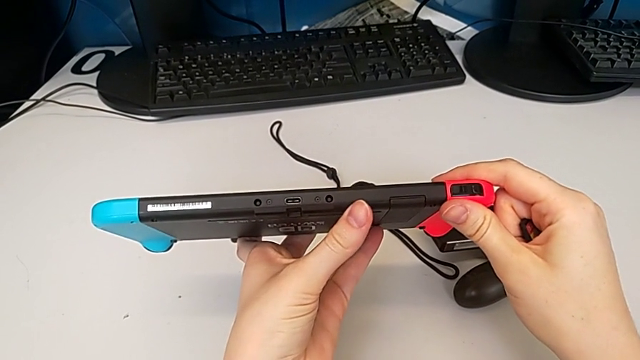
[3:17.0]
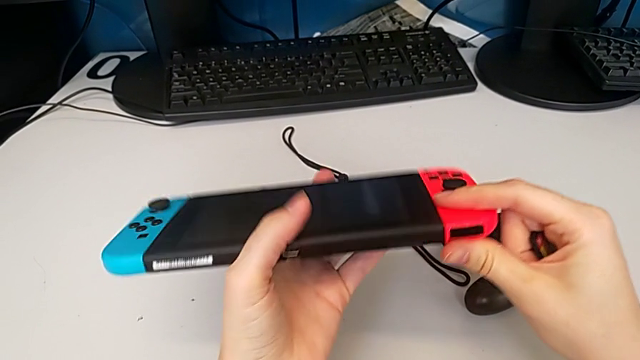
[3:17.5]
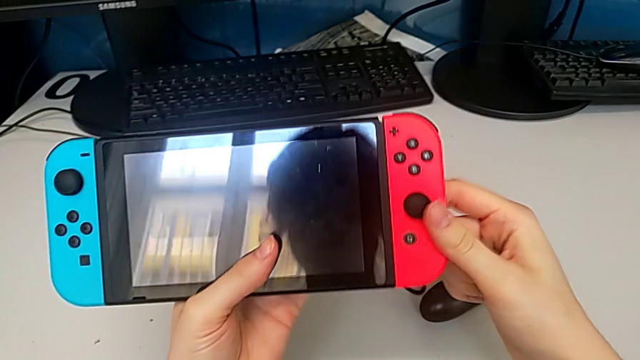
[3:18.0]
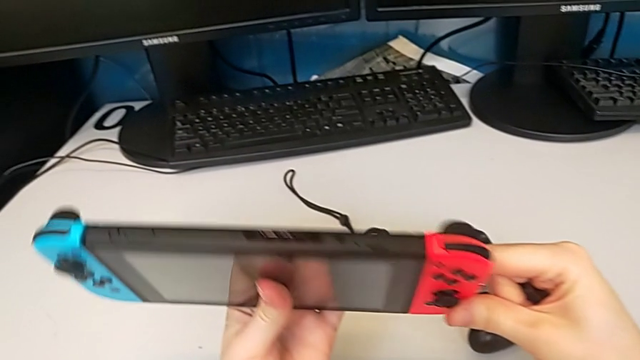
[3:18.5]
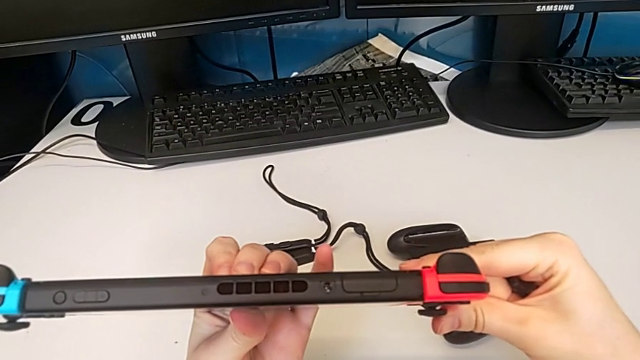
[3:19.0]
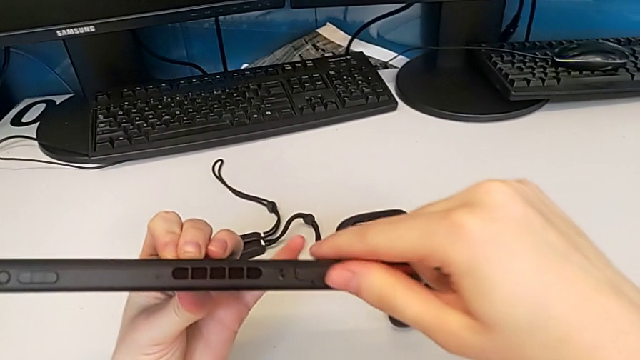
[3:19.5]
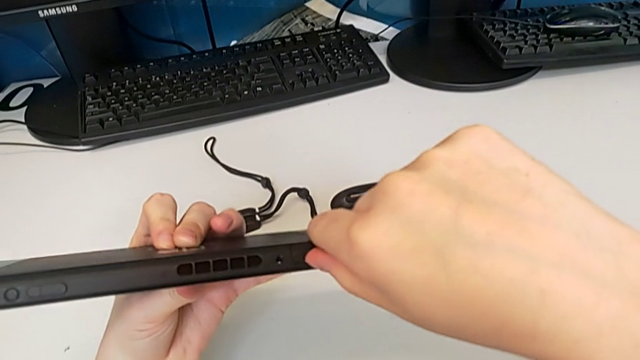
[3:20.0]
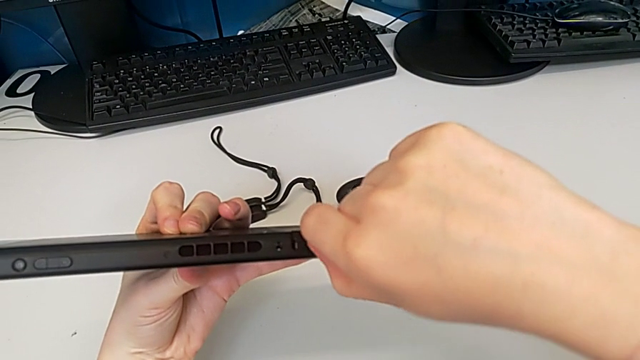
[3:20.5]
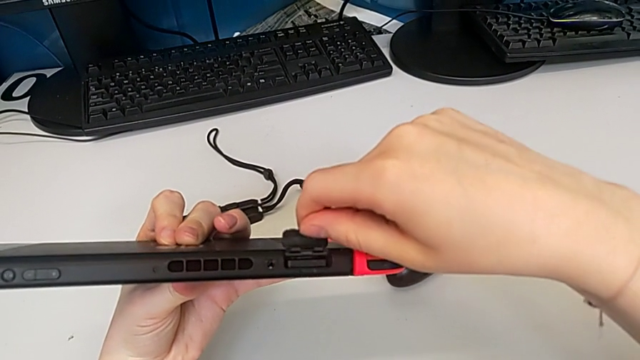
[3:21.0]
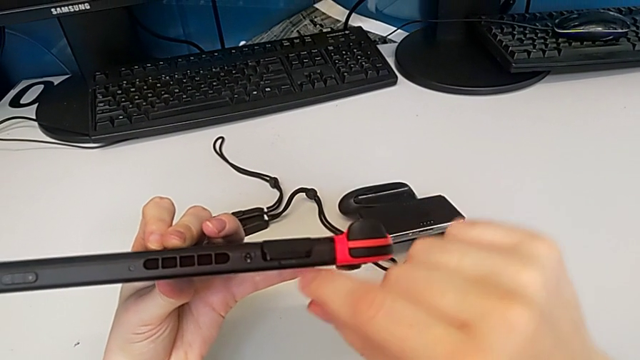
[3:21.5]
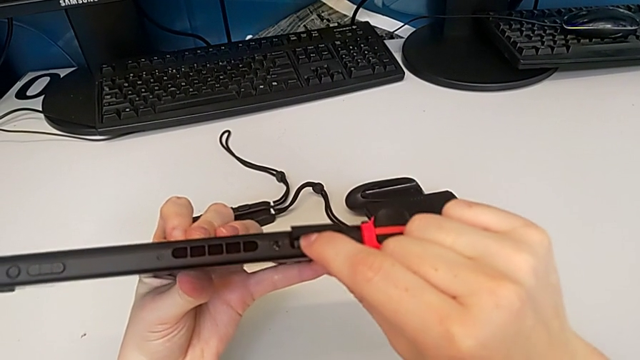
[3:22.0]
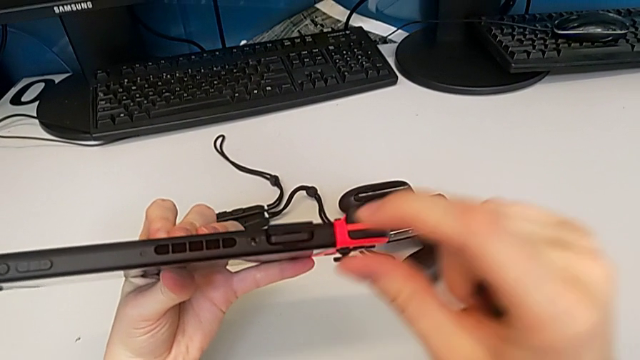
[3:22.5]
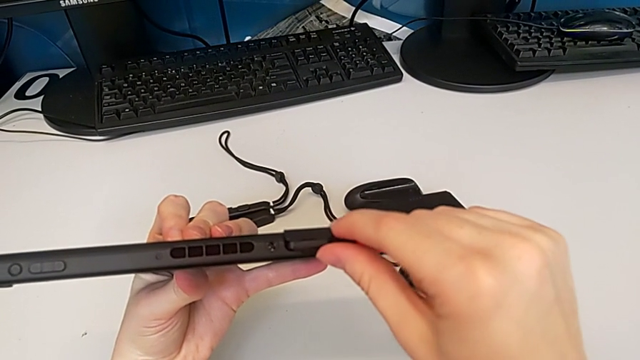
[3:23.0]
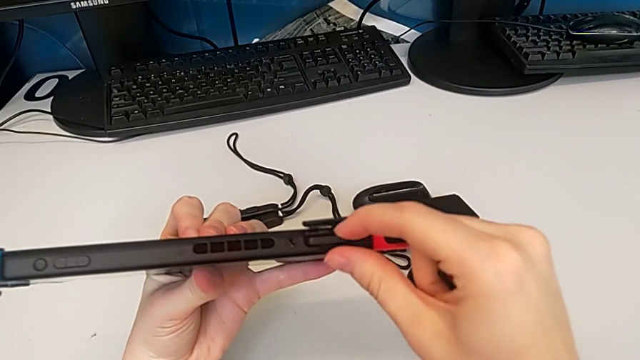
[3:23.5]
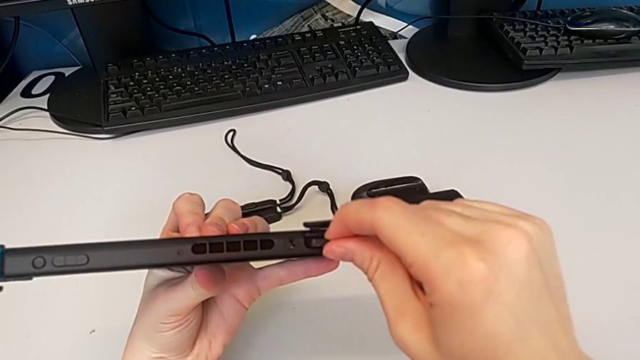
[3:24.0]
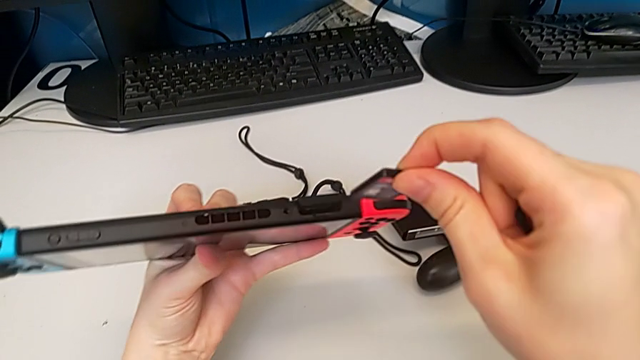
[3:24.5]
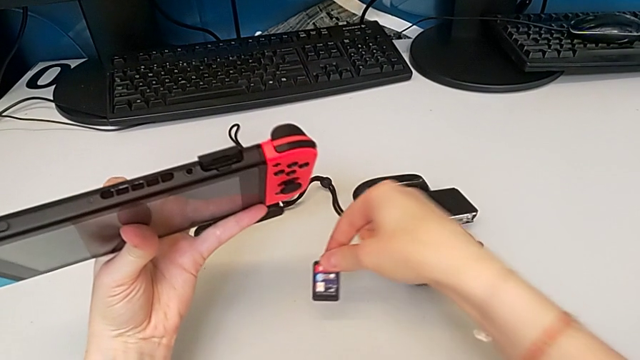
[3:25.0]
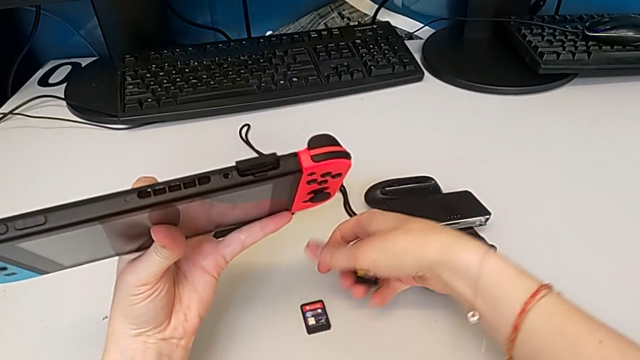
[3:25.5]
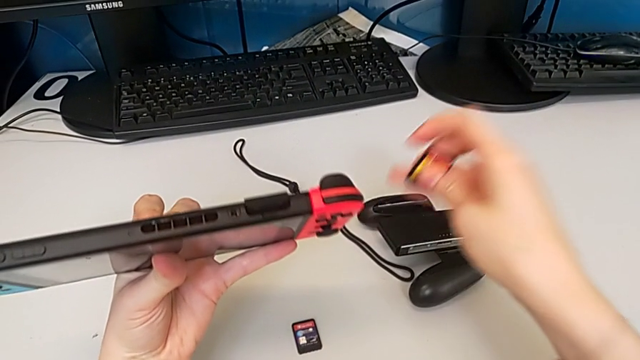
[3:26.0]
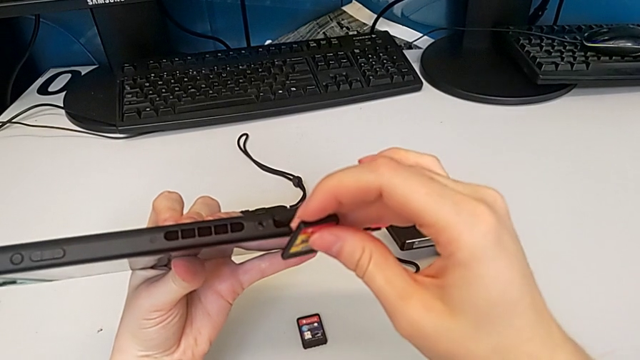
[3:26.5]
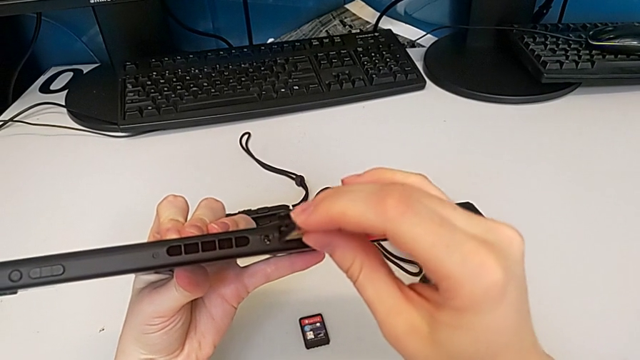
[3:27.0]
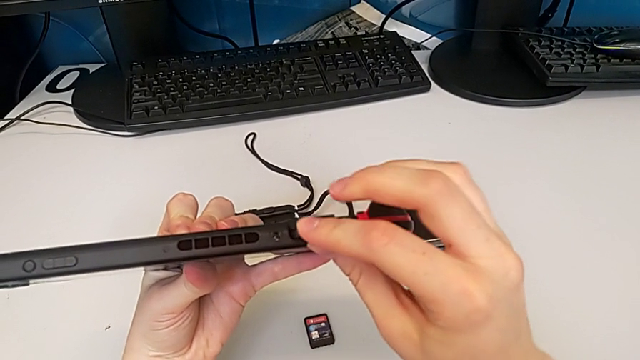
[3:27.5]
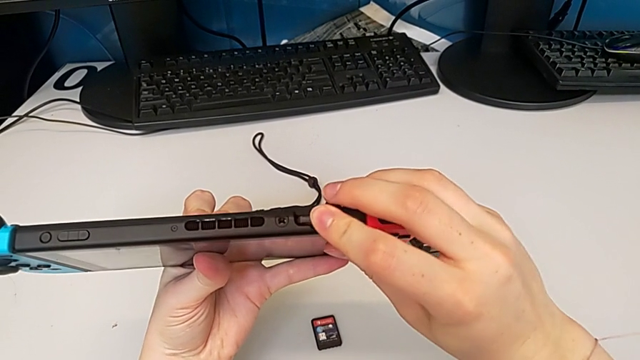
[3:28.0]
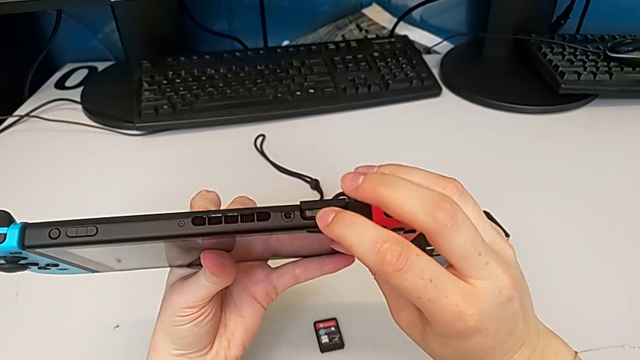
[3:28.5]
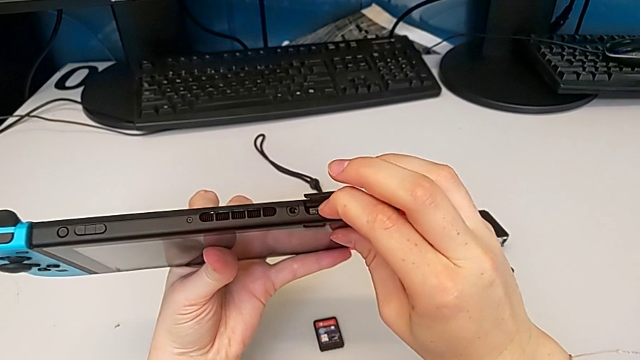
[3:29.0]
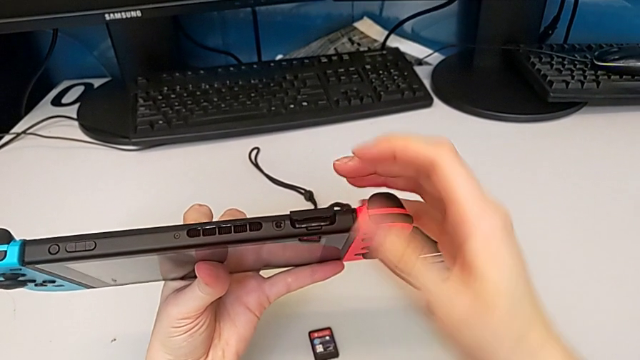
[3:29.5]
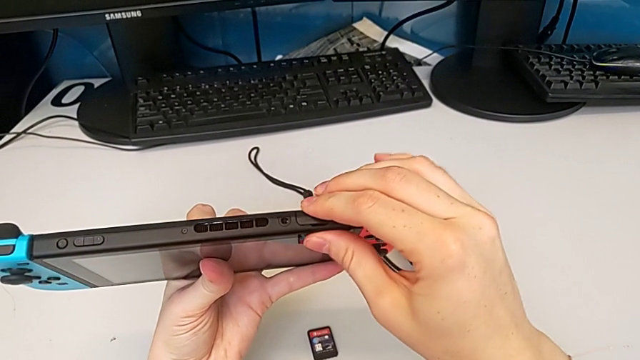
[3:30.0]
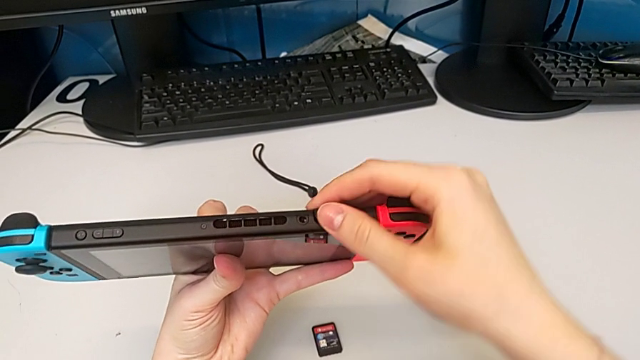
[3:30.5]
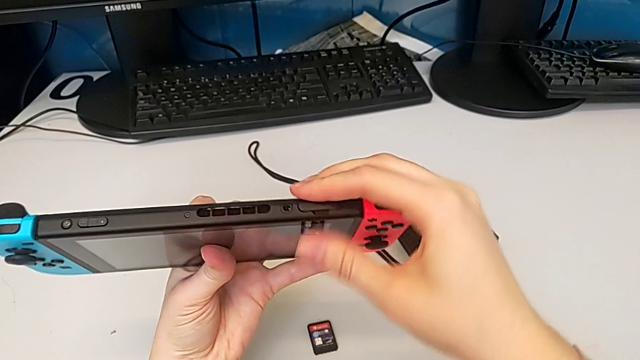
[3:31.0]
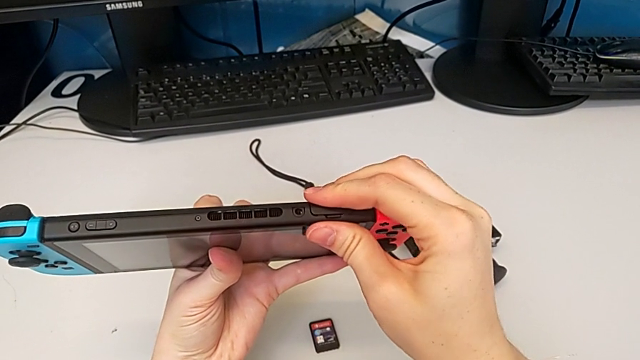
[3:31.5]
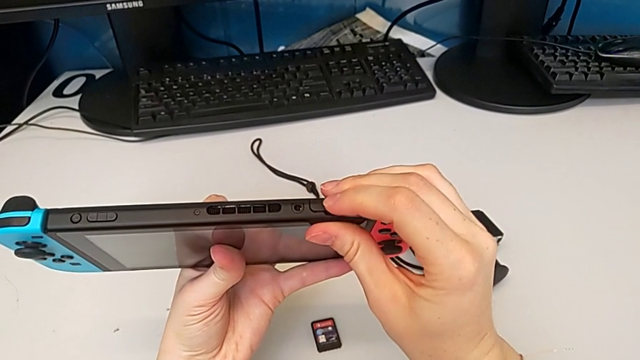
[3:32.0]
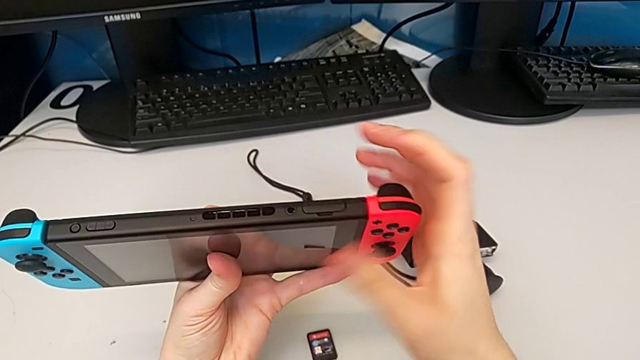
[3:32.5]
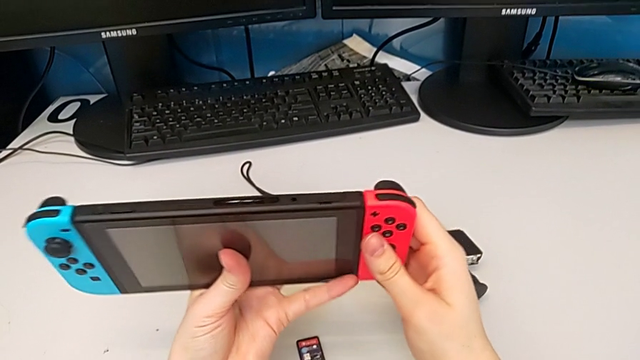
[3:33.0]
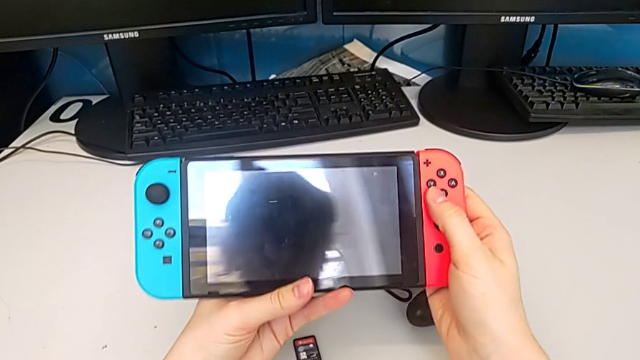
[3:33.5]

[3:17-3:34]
The camera wearer is exchanging a game card. They rotate the Nintendo Switch, open the game slot, press the game card, grab it, place it, insert it and close the game slot.

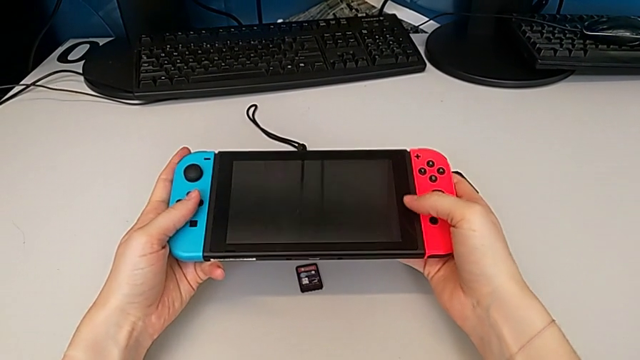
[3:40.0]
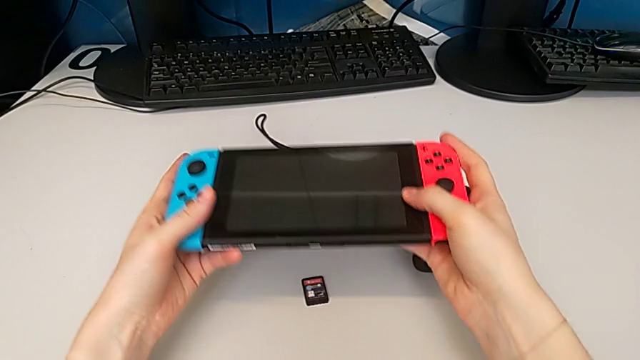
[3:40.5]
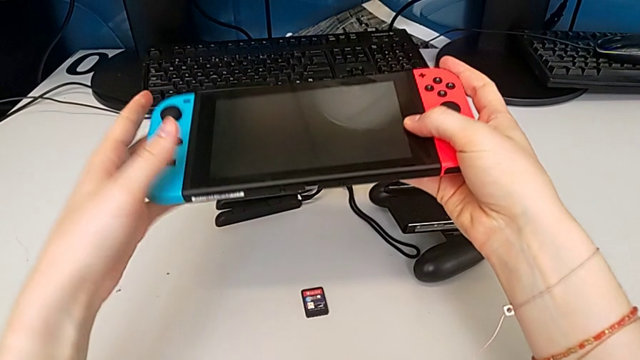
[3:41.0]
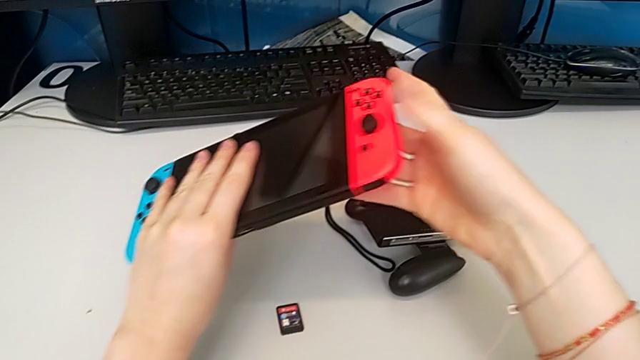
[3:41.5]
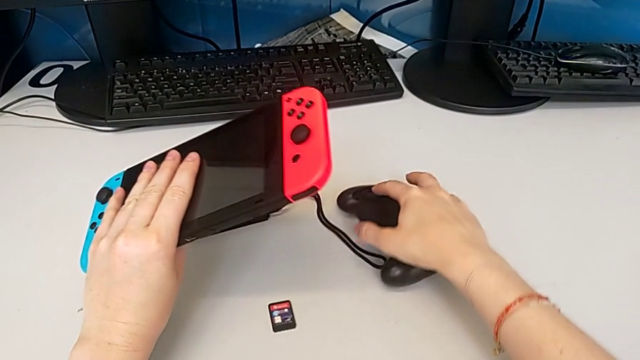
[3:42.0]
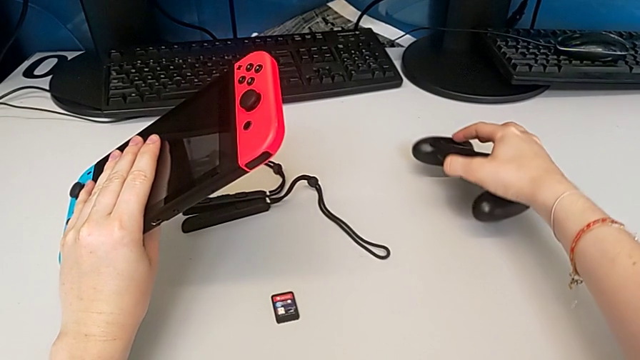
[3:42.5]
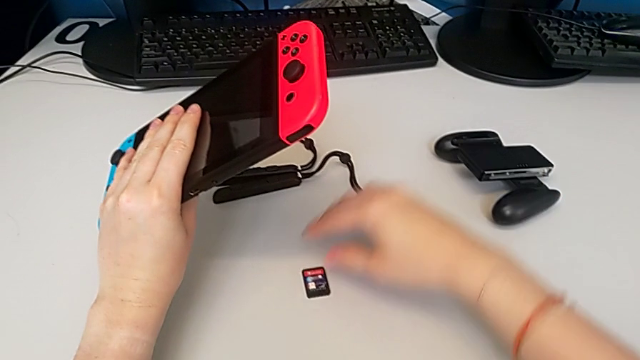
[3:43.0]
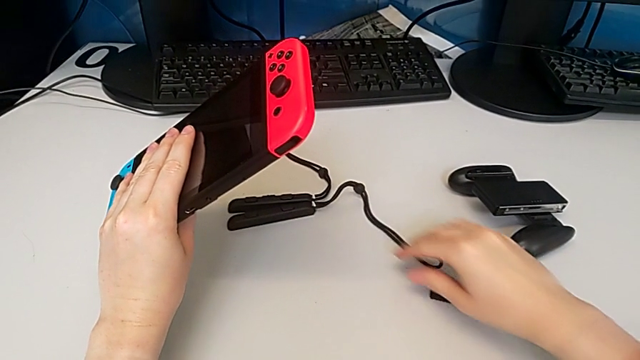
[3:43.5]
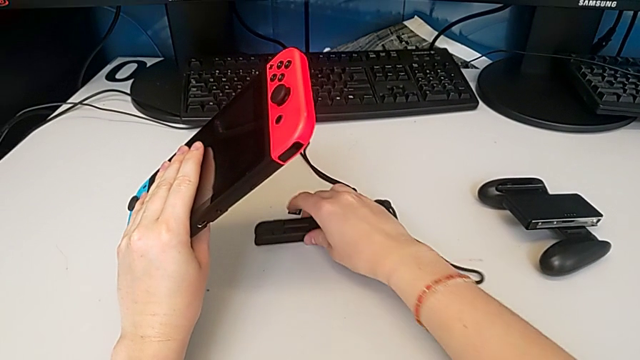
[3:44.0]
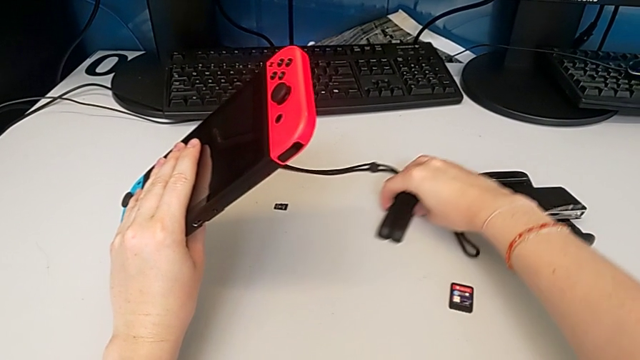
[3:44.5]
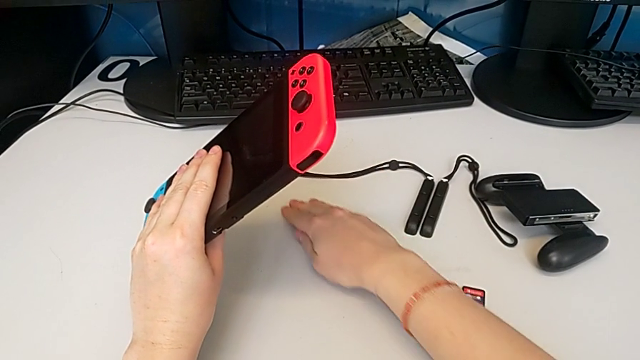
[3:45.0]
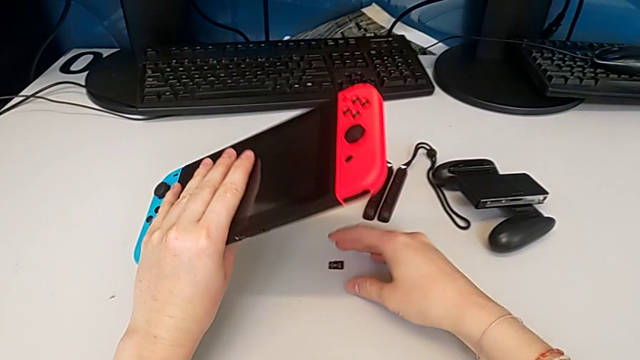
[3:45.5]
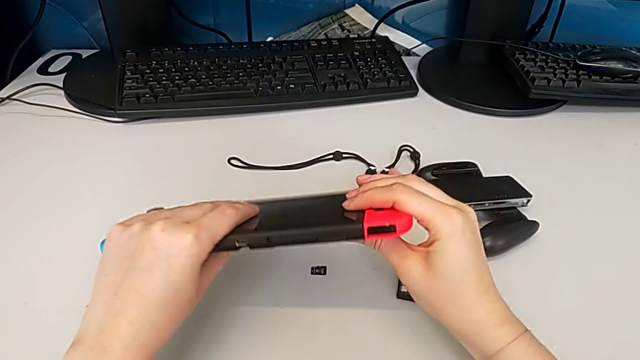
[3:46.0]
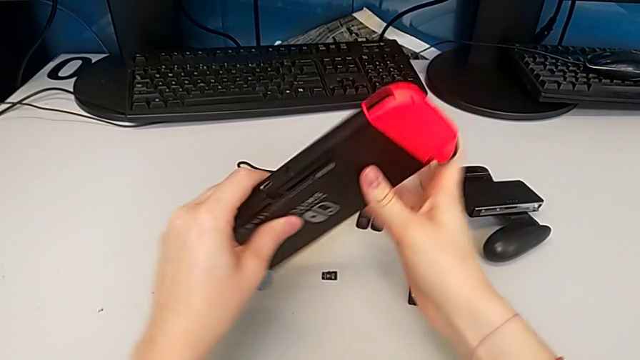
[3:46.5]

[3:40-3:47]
The camera wearer is changing the SD card. They lift the Nintendo Switch, place the comfort grip, push the Joy-Con strap and grab the SD card.
